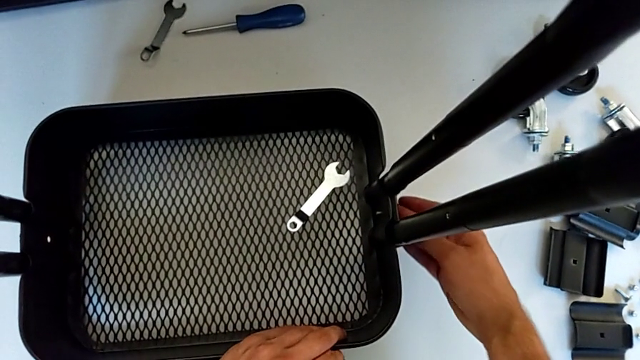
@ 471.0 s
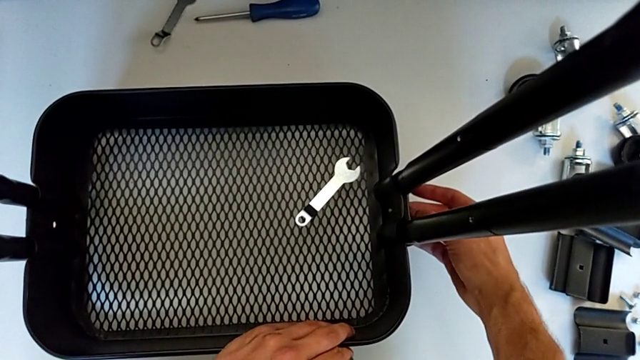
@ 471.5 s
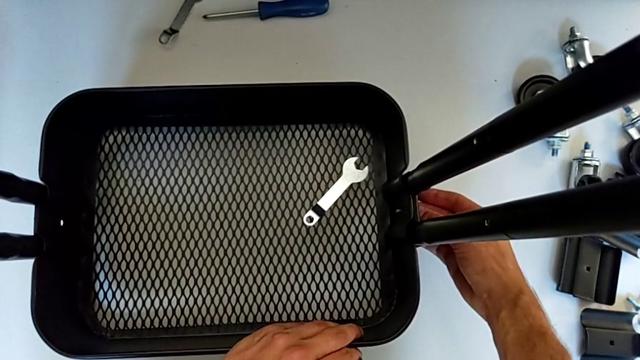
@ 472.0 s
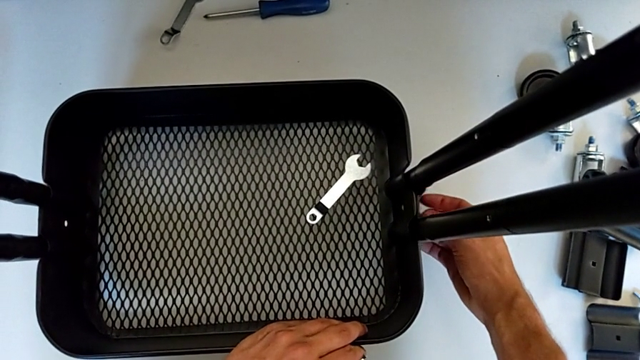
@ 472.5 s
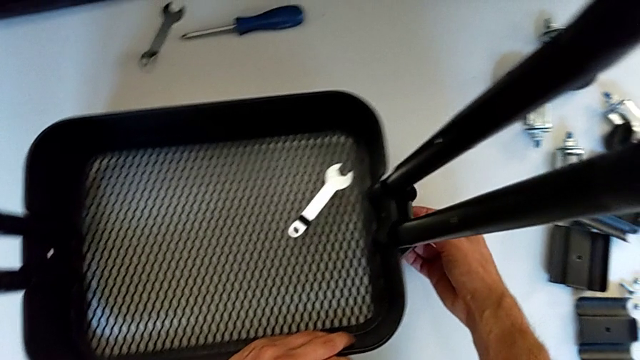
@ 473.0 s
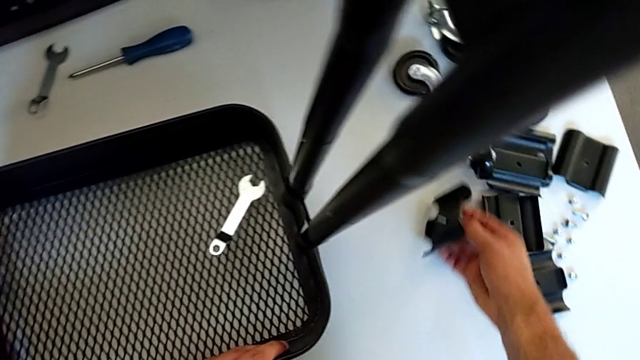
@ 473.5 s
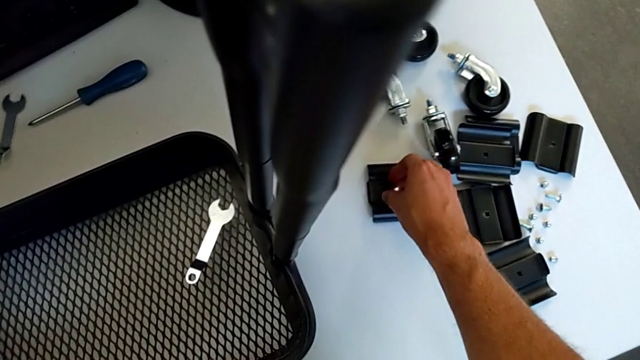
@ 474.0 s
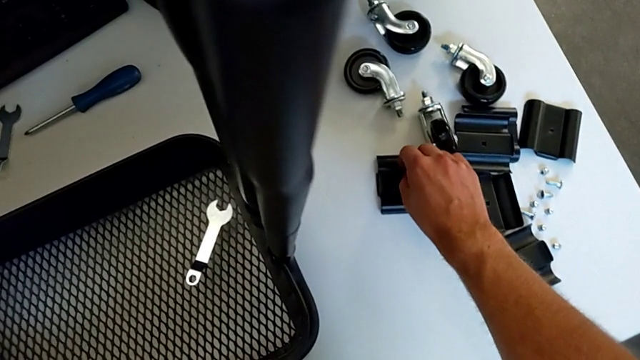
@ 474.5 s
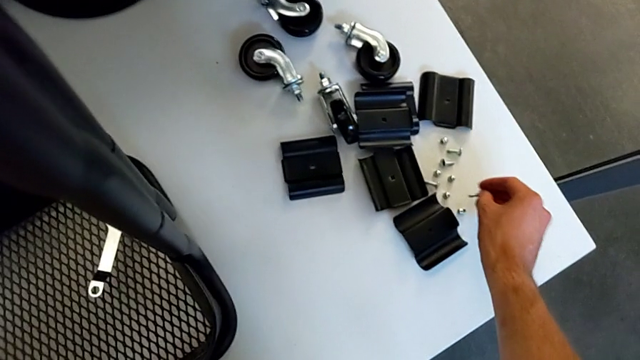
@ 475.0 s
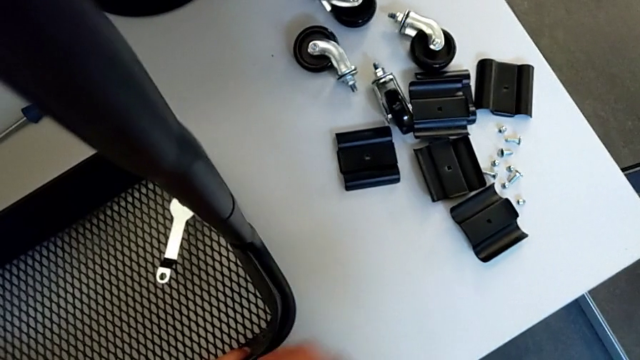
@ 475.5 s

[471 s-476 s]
The camera wearer is disassembling the second bracket from the bottom tray. They disassemble the bracket, place it, disassemble the bolt and place it.

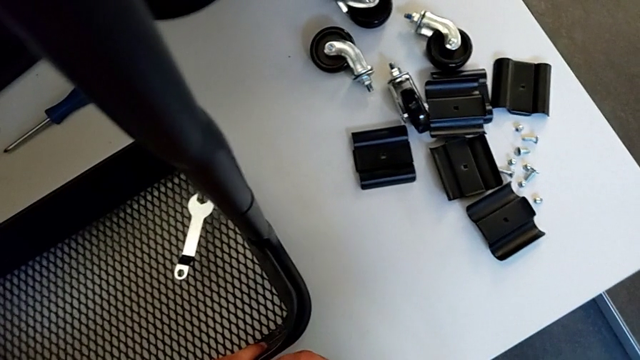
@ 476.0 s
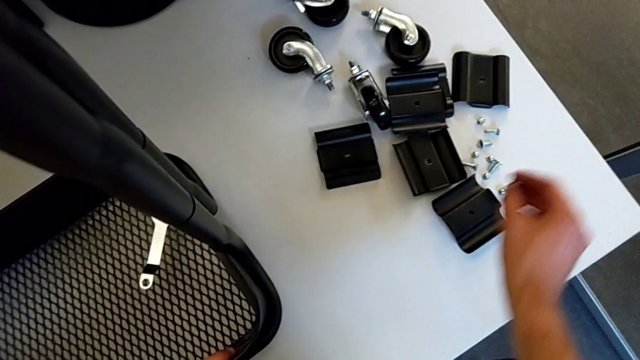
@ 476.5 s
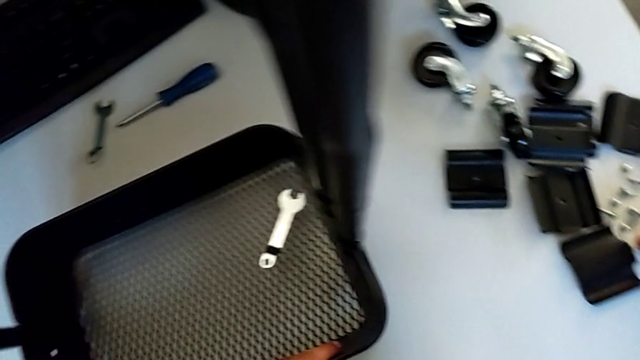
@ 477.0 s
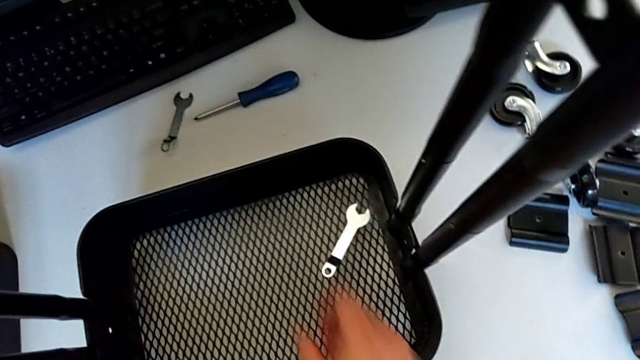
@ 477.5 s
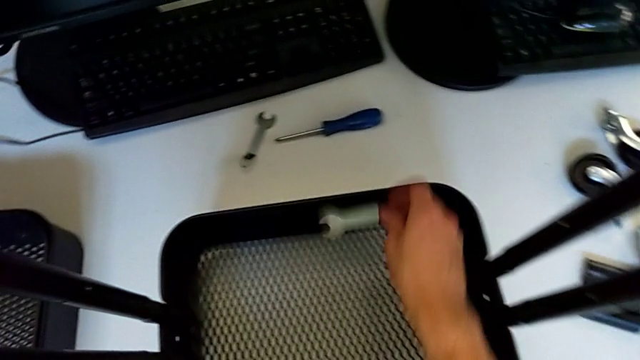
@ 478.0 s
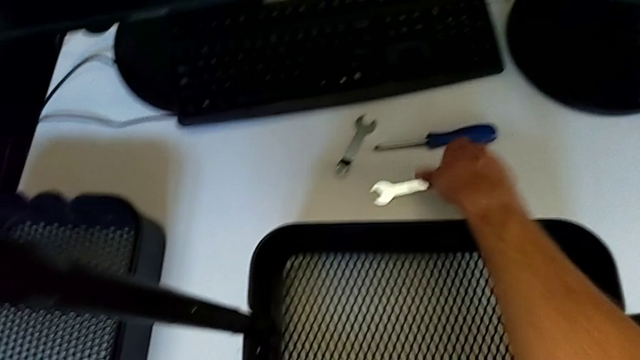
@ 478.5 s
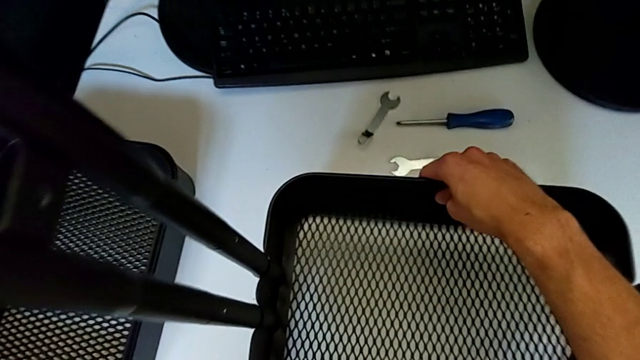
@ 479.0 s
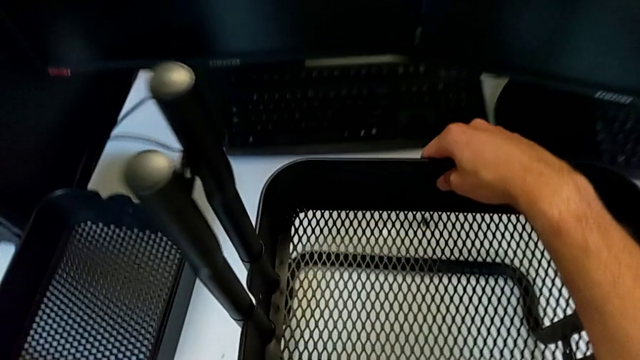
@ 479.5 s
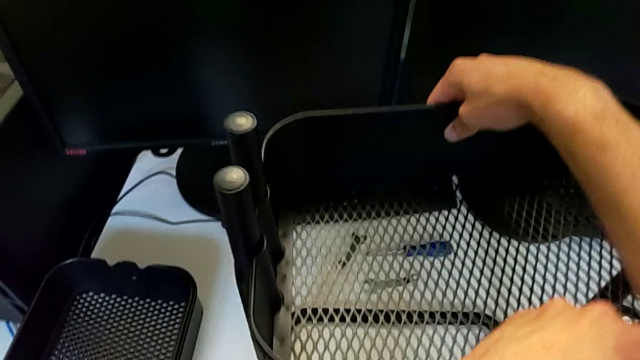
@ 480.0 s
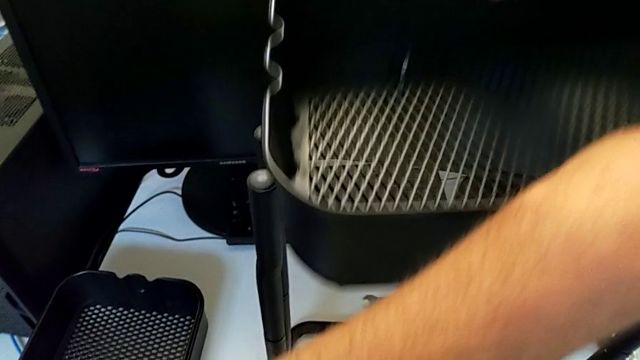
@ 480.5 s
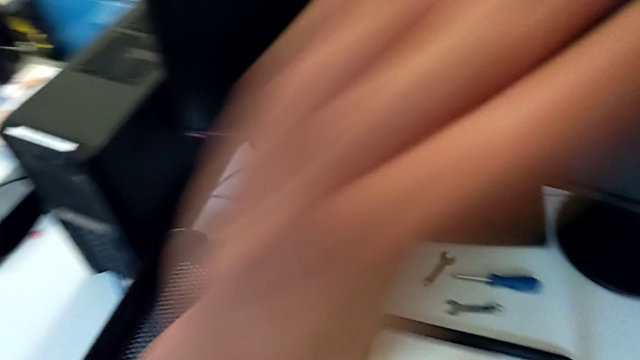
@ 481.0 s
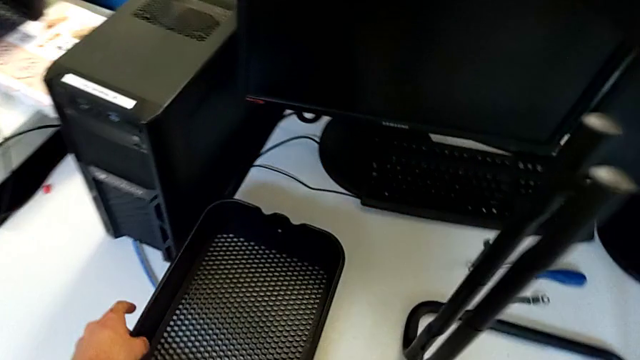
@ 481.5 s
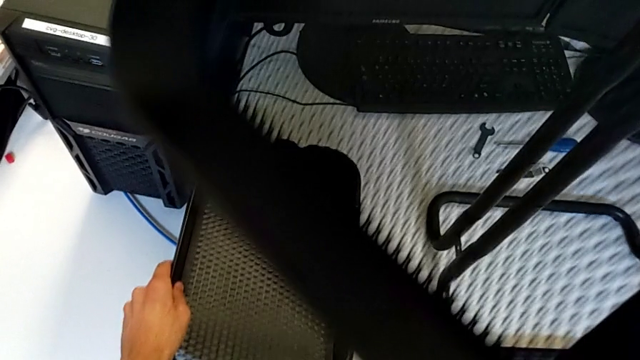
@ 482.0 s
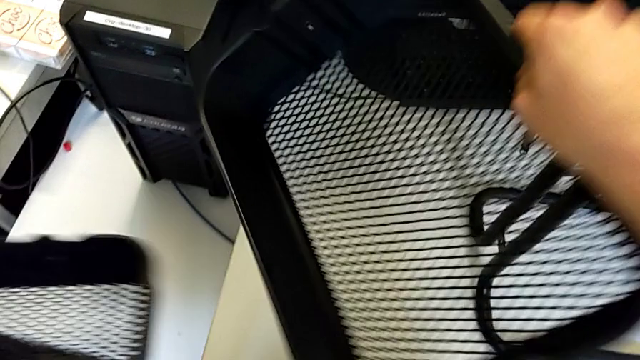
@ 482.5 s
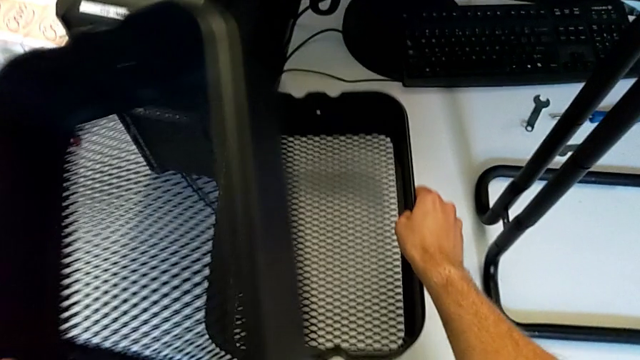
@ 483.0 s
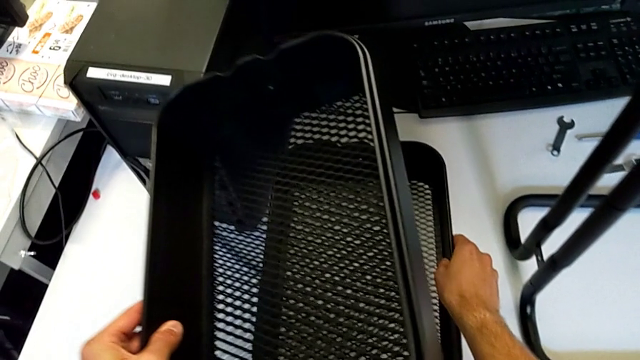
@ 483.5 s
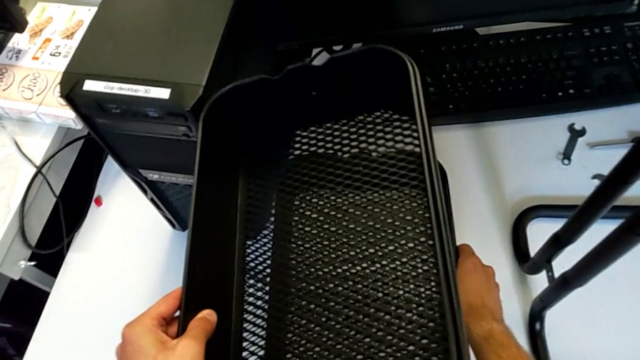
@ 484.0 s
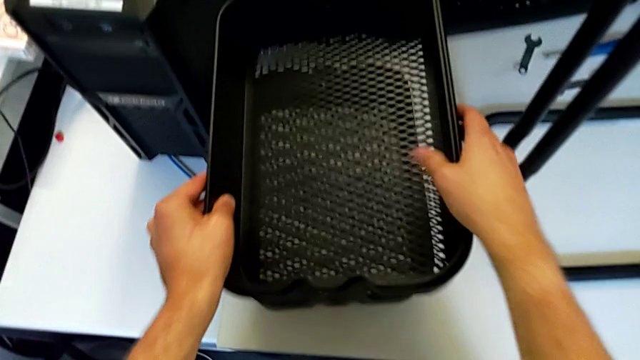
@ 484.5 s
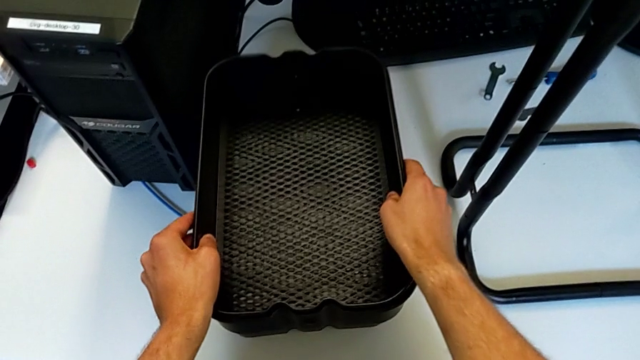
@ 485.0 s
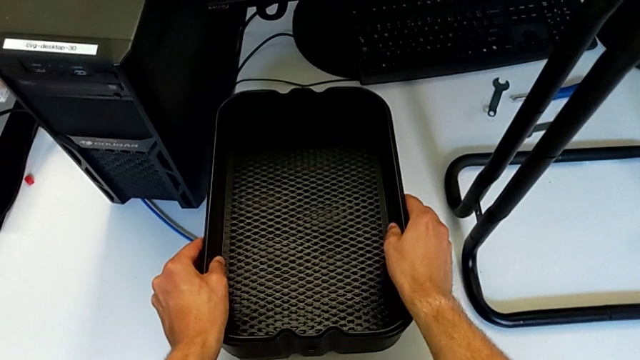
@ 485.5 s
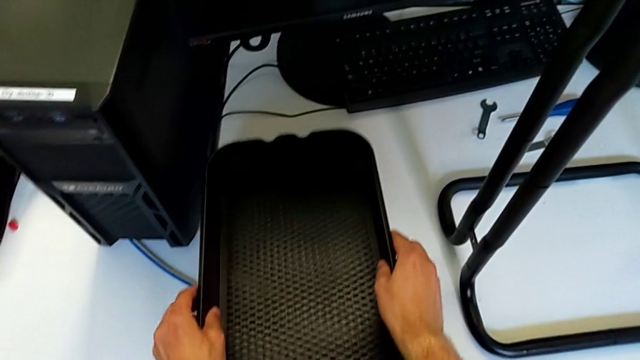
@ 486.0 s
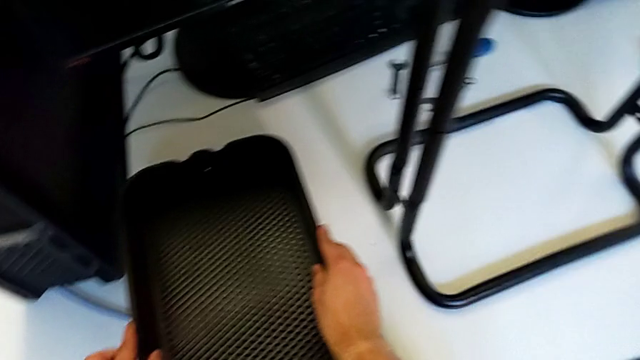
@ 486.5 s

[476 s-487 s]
The camera wearer removes the third grid tray. They place the hexagon cap nut, grab the hexagonal wrench, place it, disassemble the middle grid tray and place it.

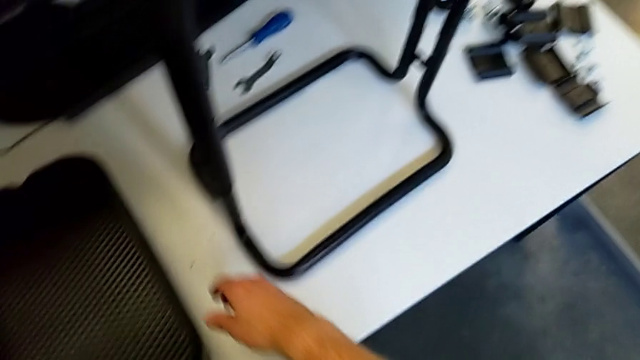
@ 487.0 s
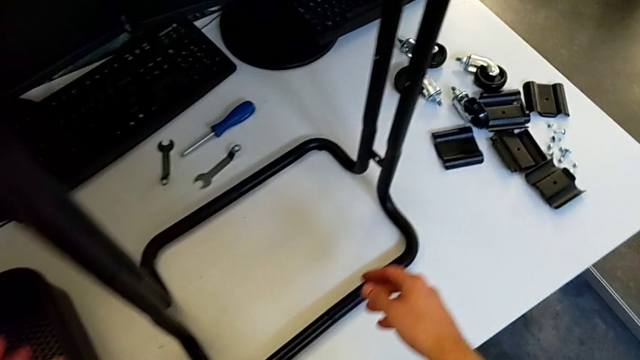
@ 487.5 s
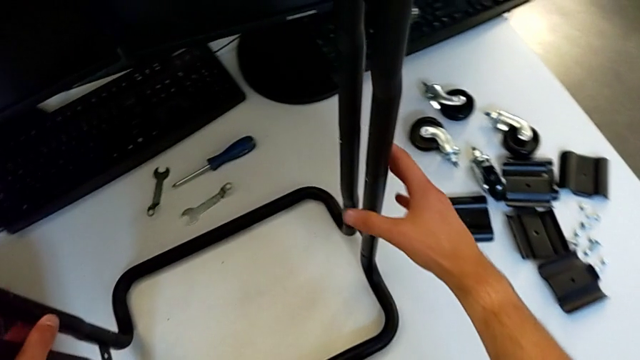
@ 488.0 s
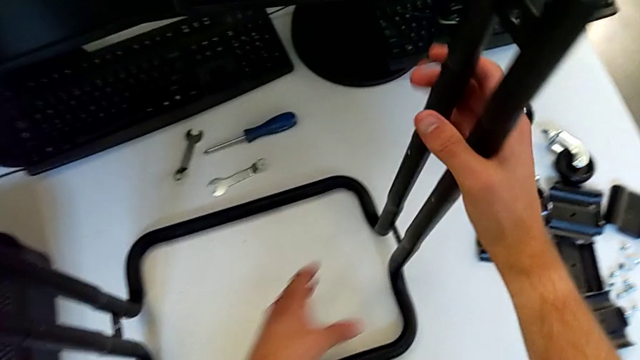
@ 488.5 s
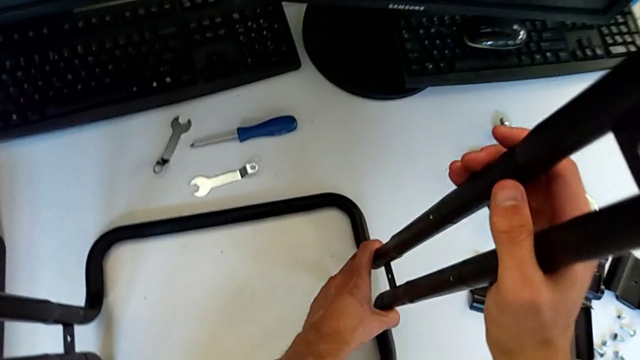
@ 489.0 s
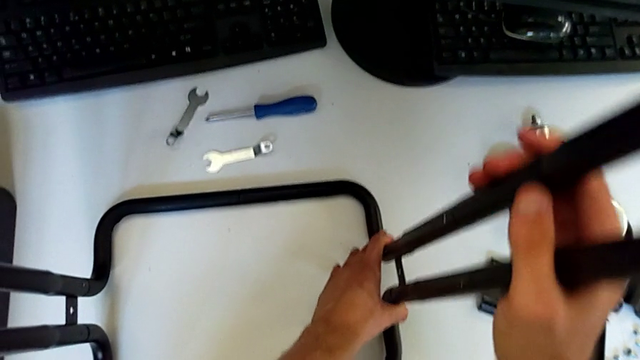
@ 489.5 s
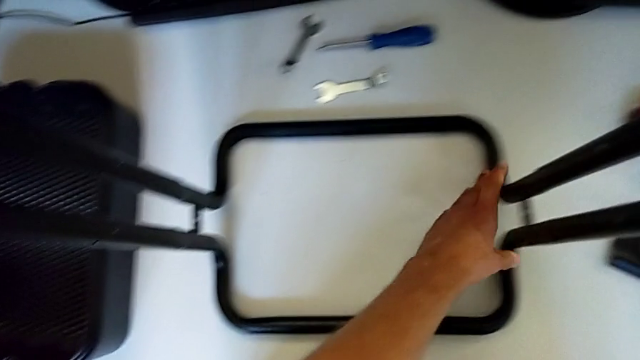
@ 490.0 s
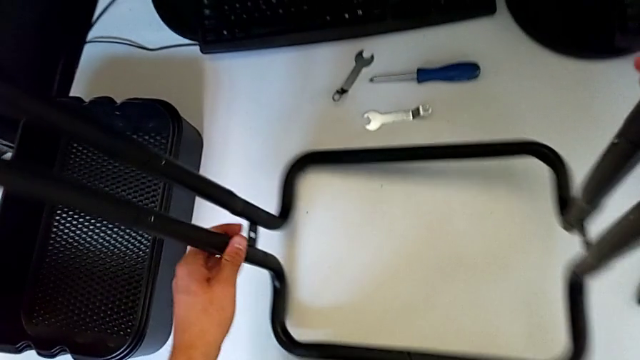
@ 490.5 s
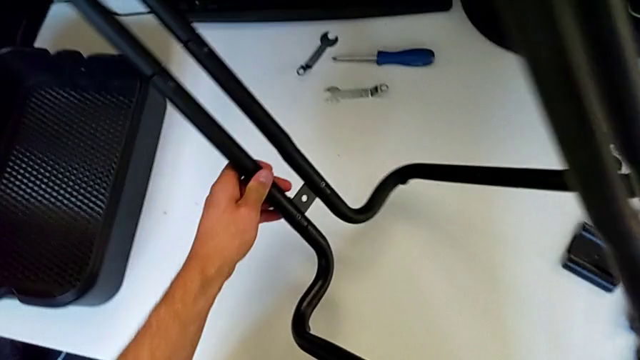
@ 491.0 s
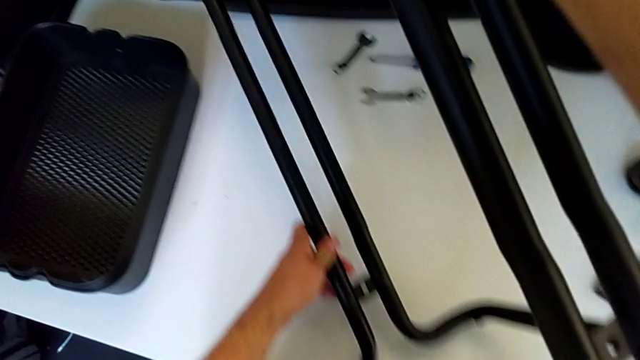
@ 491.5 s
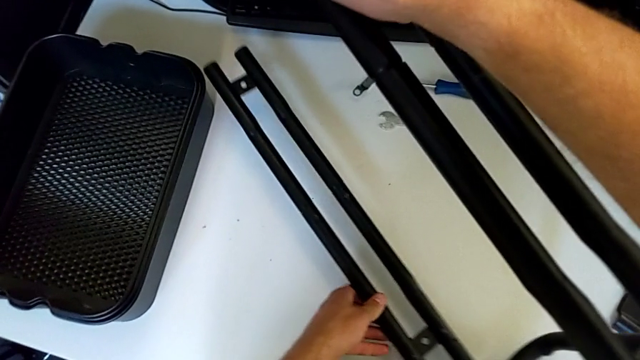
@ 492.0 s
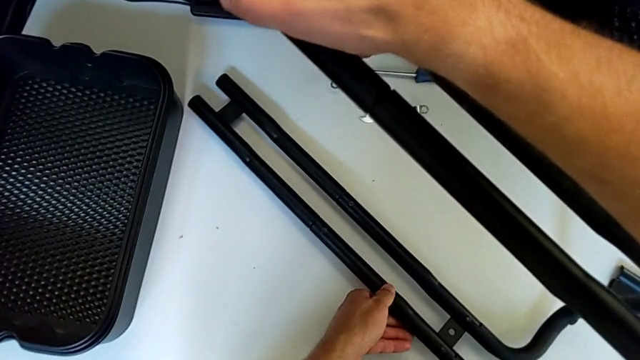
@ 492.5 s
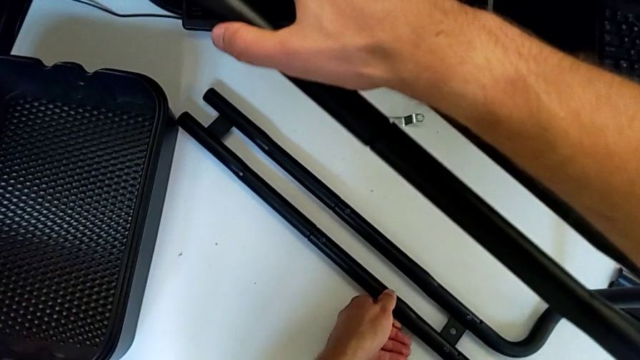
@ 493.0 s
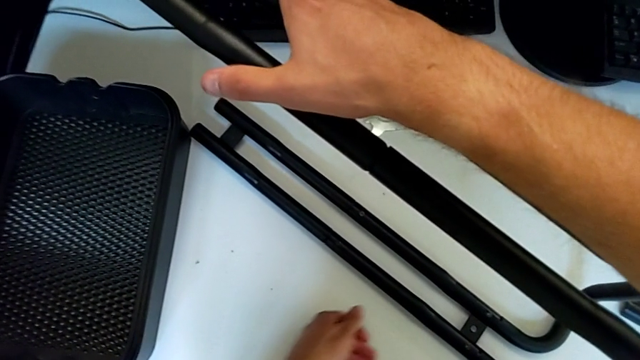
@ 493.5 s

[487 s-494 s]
The camera wearer is disassembling the black side bars. They inspect the half frame and wrongly rotate the frame.
